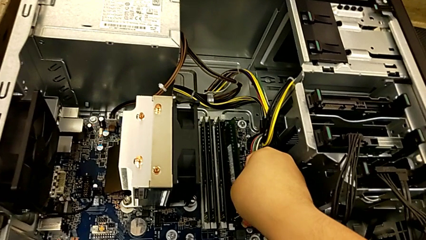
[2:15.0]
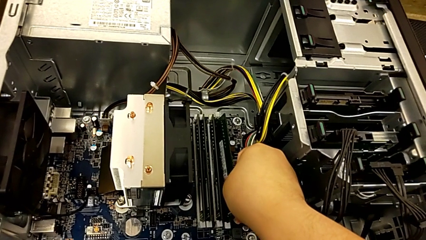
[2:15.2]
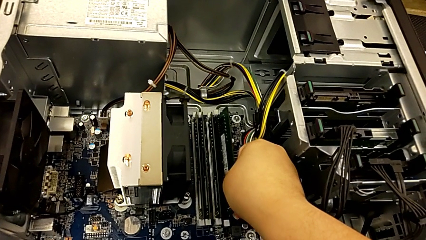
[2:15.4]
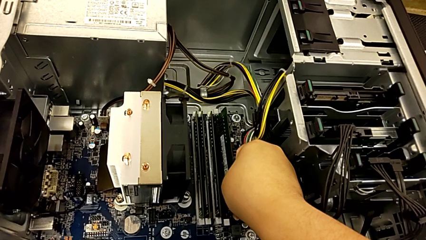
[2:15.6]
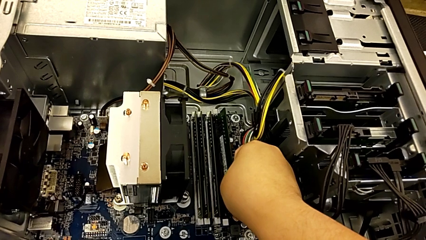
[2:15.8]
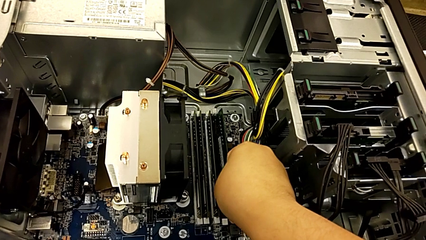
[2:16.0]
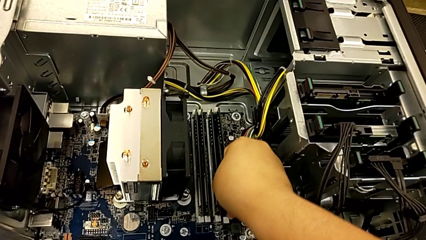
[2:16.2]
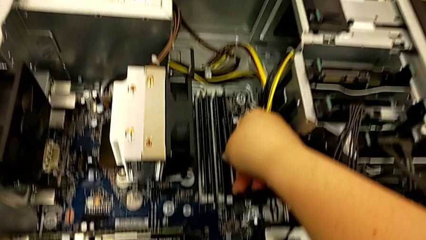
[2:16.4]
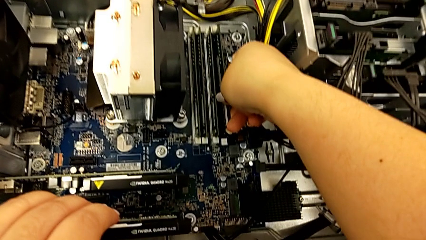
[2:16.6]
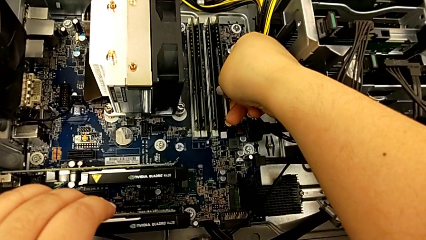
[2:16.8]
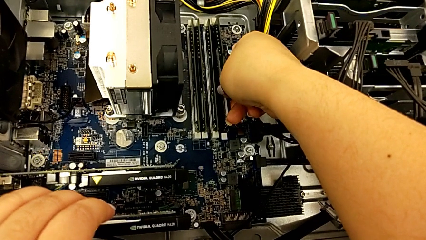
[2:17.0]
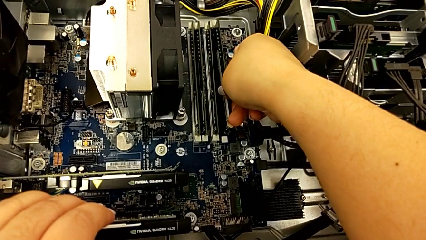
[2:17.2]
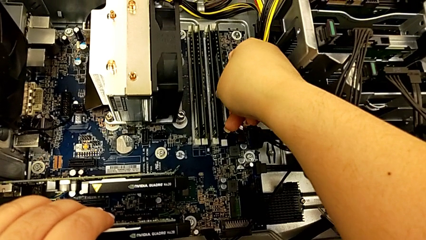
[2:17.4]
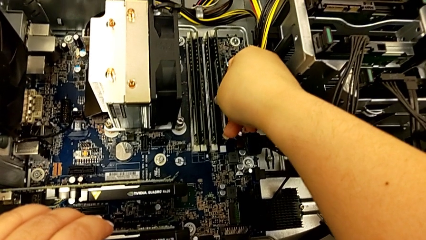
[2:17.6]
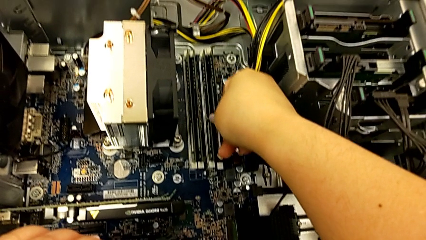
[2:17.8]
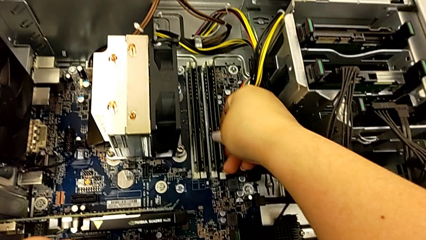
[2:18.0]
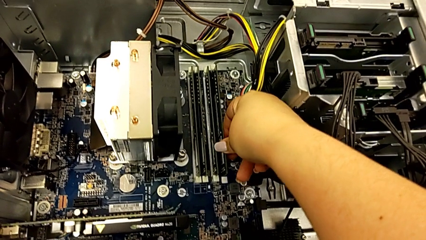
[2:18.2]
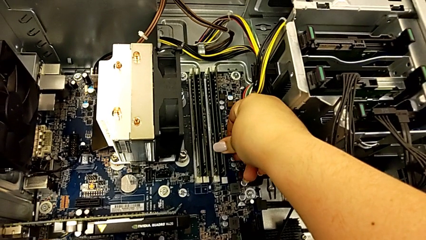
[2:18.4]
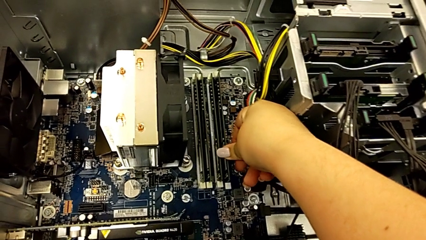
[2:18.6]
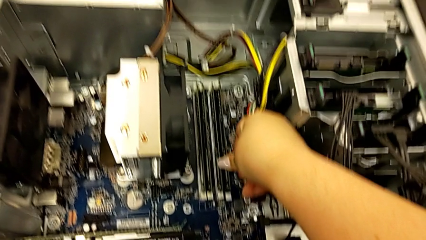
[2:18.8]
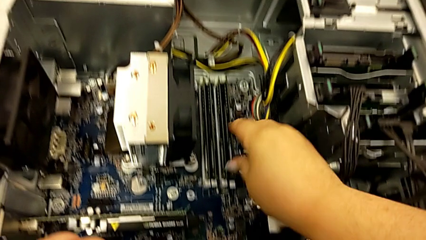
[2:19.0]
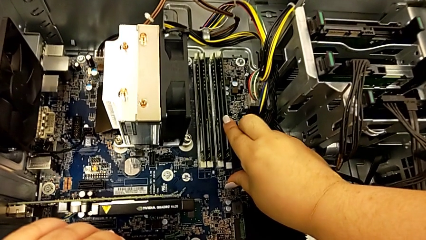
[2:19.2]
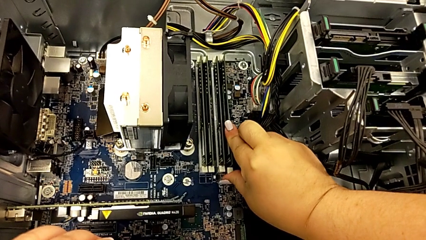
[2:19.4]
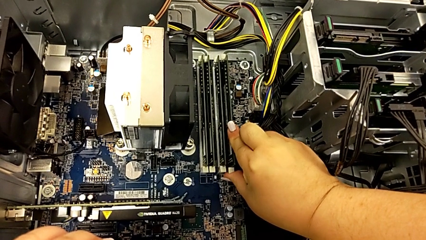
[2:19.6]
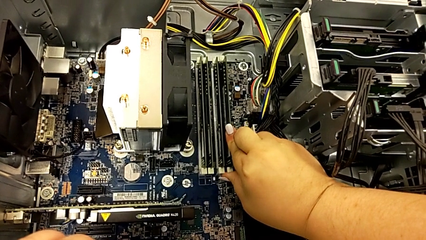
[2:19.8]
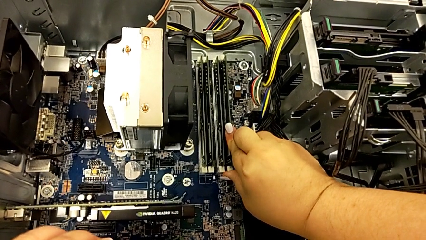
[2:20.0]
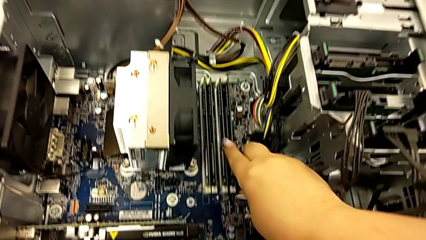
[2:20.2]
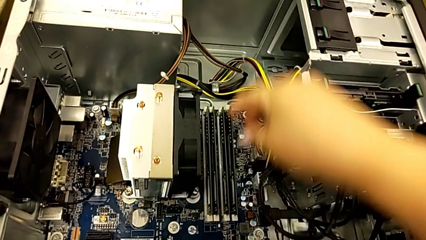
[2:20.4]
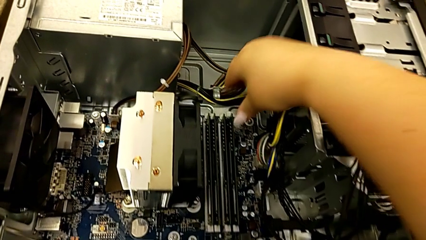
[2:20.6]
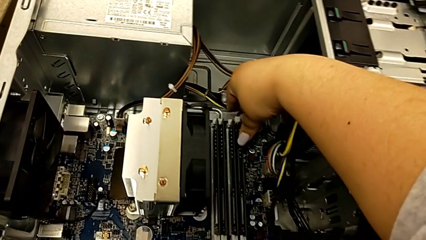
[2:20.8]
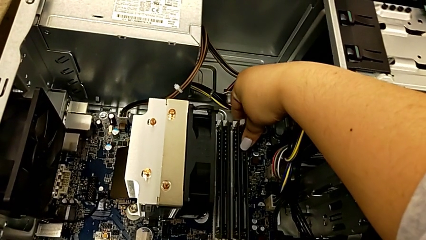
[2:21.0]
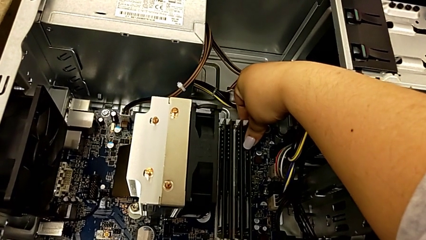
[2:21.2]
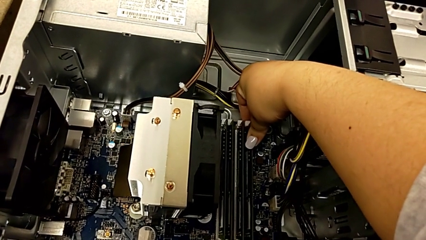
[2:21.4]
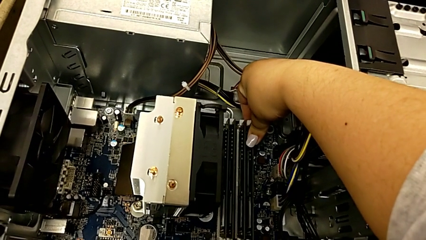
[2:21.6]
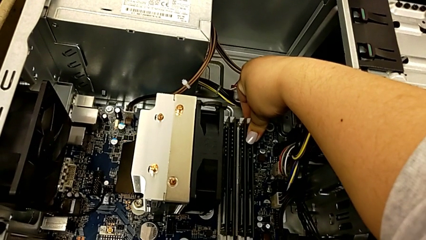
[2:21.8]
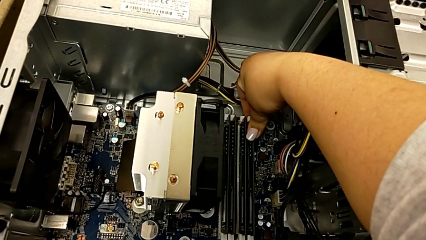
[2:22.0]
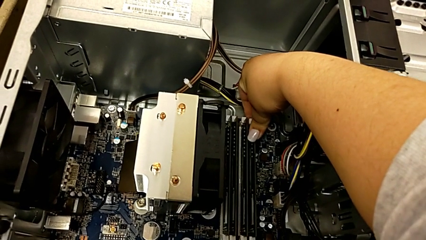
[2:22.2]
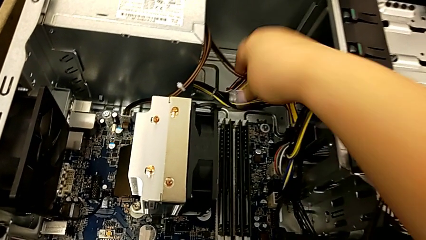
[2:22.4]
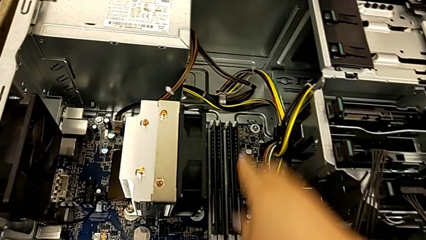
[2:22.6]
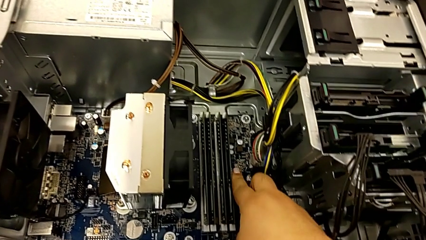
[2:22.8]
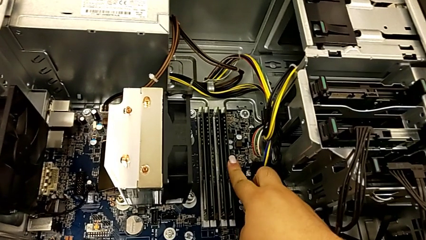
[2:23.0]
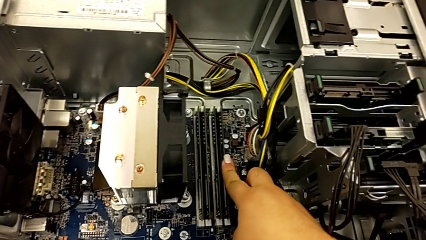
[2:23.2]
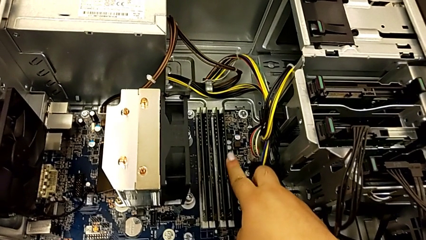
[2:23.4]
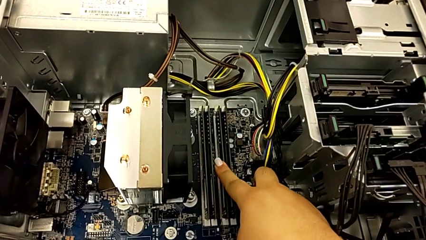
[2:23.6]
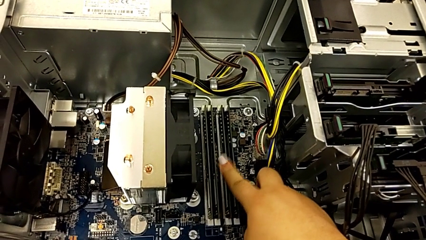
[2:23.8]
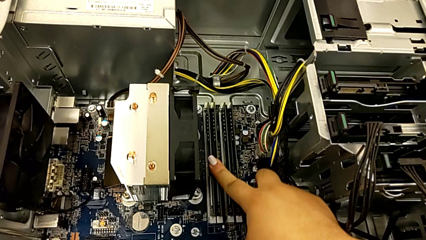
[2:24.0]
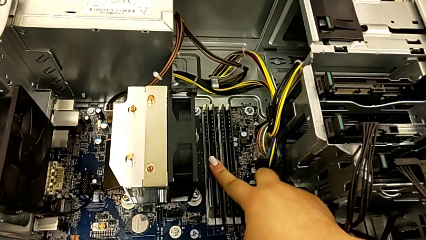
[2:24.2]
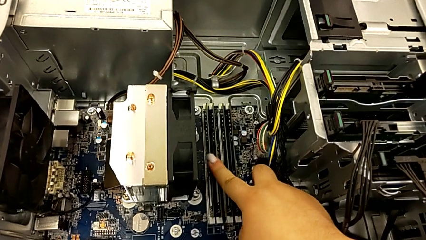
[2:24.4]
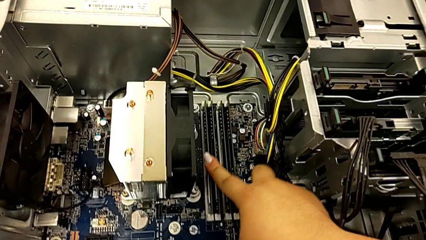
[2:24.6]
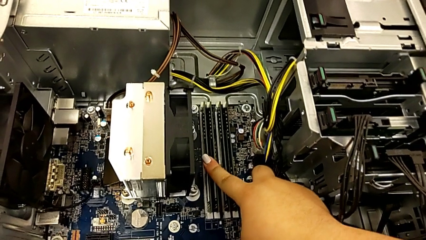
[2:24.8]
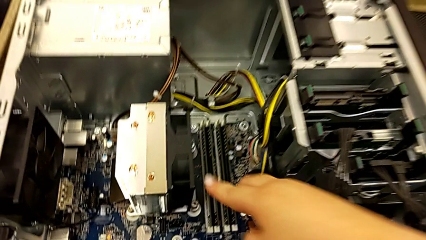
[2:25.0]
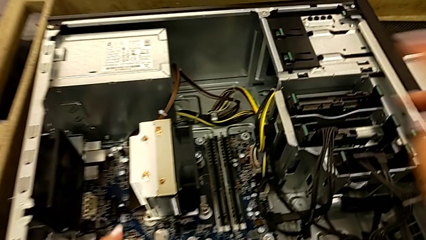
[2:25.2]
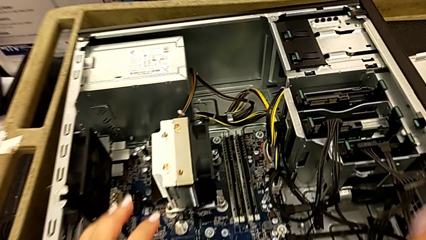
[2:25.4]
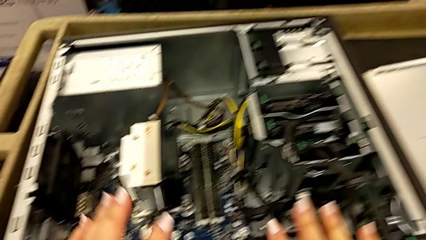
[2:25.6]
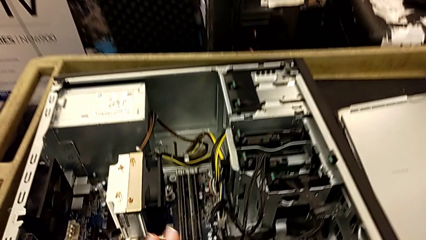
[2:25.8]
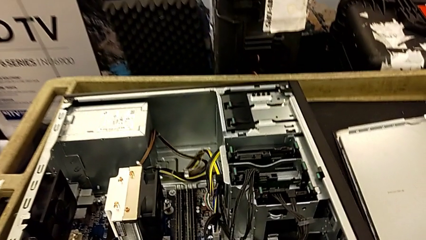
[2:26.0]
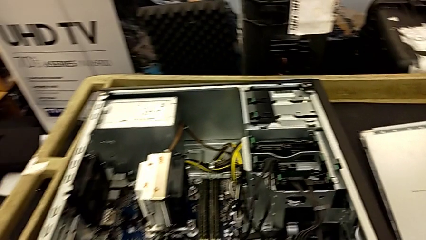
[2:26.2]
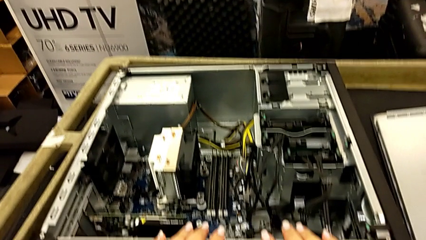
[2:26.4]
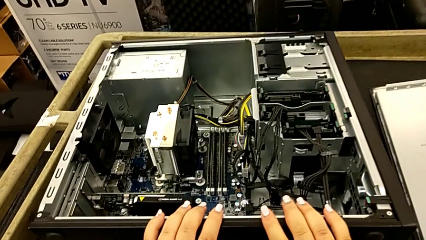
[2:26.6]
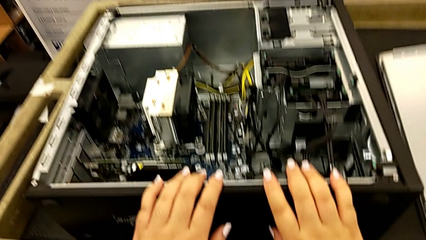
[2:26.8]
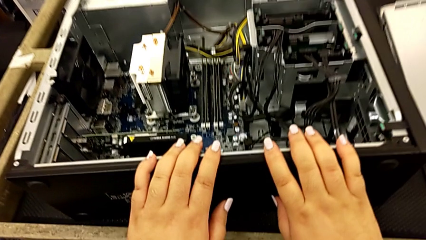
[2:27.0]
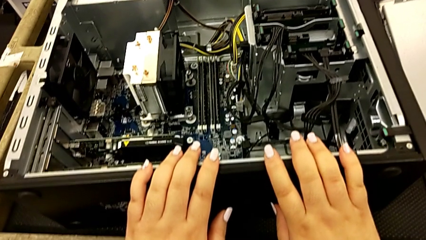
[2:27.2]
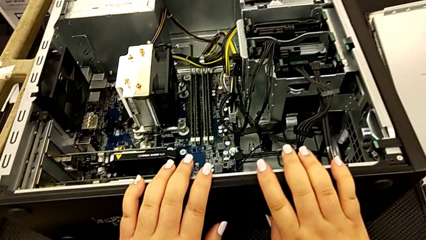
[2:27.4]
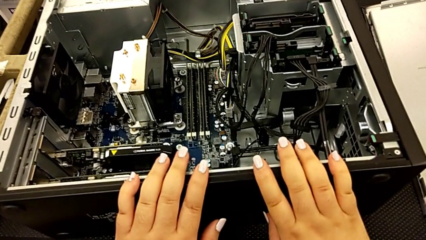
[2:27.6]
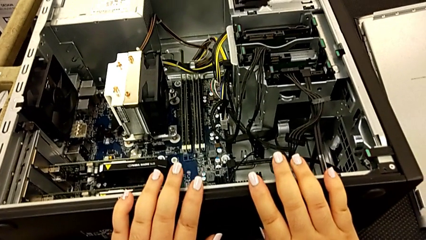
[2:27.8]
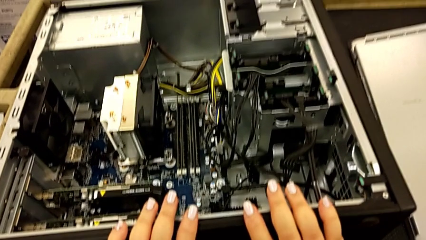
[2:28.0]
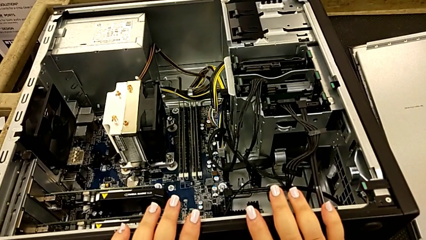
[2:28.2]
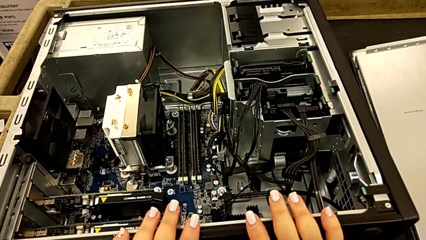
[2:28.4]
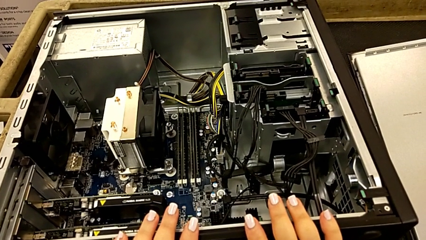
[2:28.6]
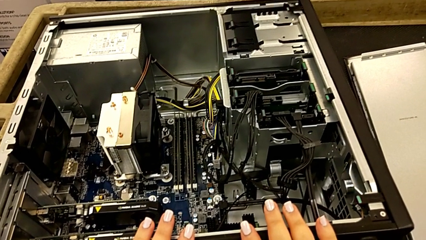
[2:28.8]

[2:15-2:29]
The camera wearer is installing the RAM memories in the computer tower. They insert the RAM, assemble the fourth RAM, press the RAM tab and inspect the RAM.

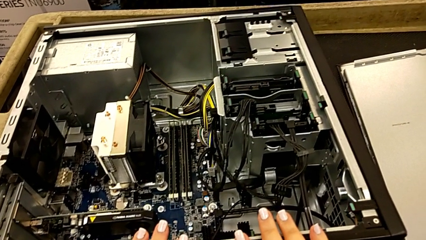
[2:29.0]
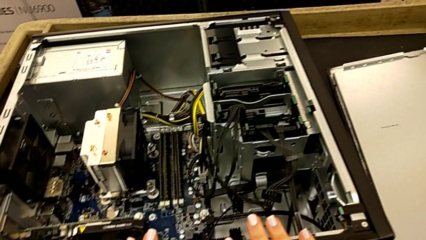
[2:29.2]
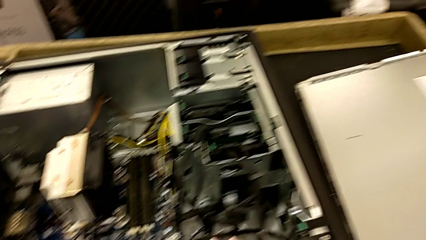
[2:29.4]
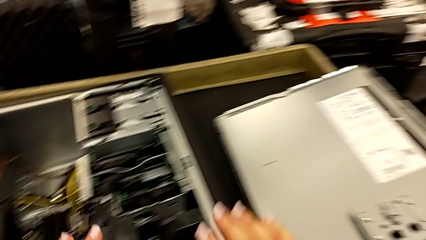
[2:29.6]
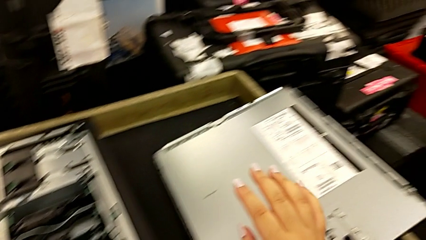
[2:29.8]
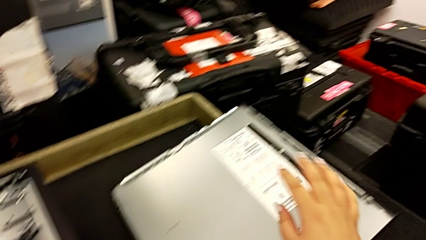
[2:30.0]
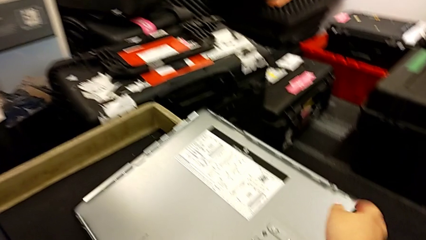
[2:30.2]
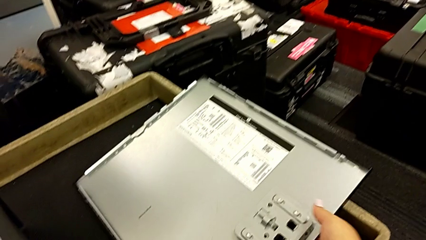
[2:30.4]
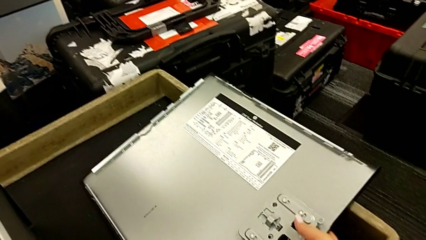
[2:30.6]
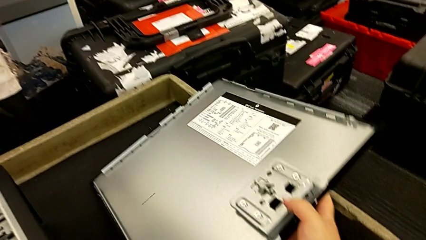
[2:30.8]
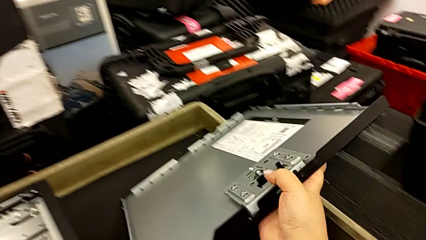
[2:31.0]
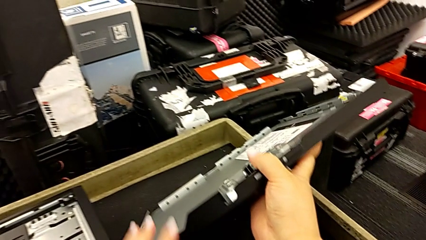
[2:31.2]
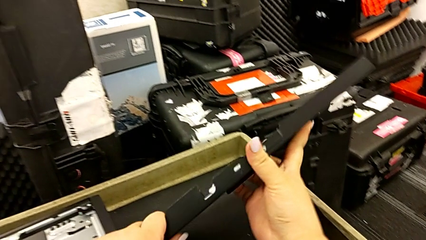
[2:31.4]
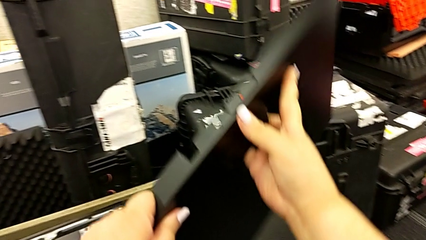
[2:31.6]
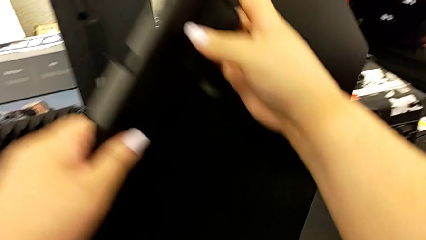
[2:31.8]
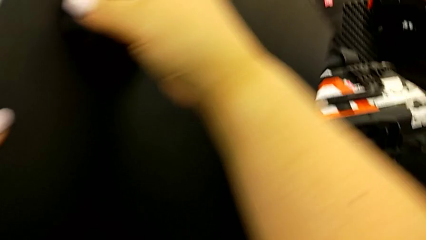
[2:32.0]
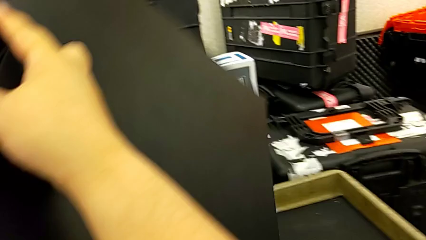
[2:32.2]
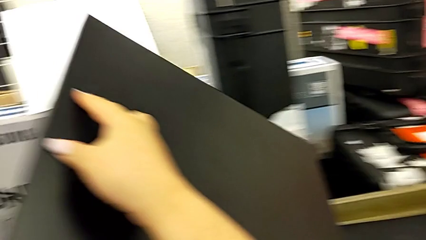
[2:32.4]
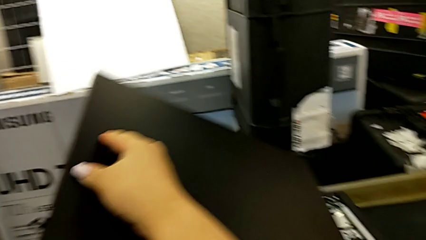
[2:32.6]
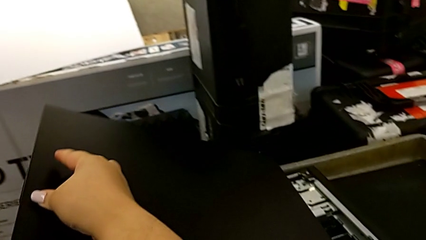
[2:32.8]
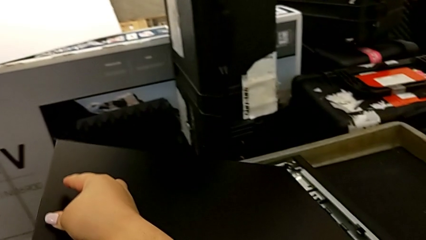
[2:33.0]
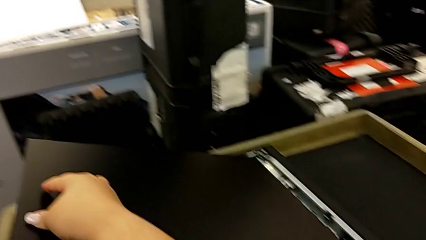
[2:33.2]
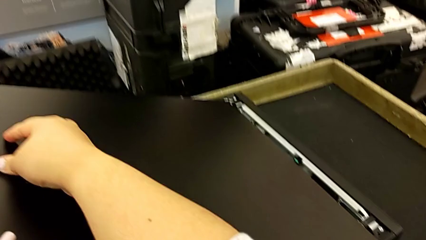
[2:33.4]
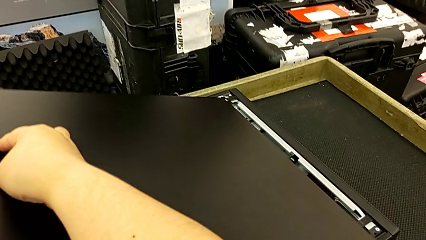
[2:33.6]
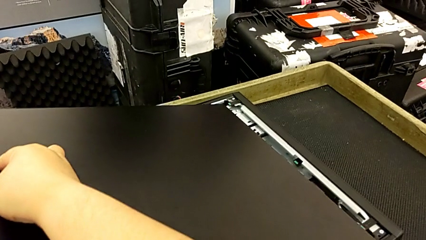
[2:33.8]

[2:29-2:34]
The camera wearer is placing the computer in the computer tower. They grab the cover and lift it.
